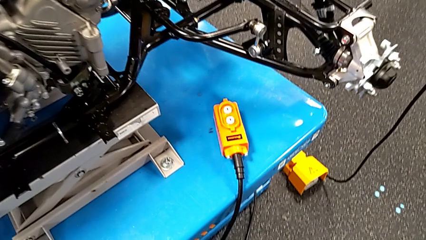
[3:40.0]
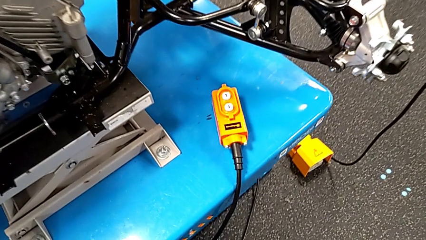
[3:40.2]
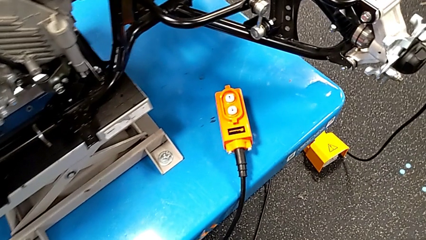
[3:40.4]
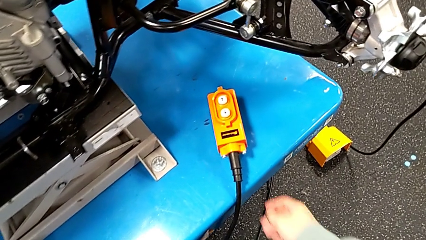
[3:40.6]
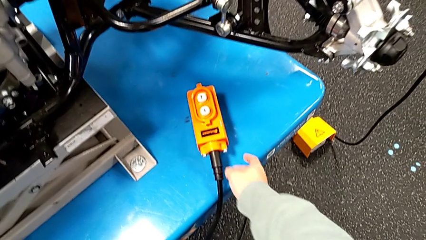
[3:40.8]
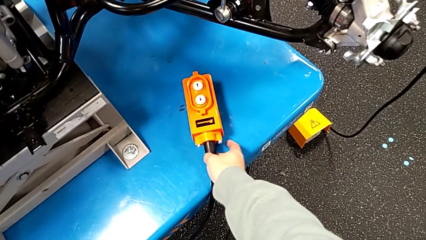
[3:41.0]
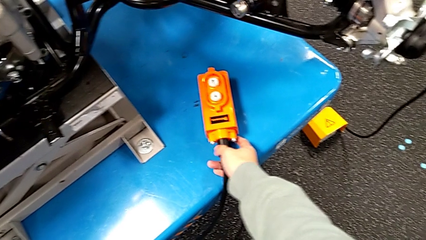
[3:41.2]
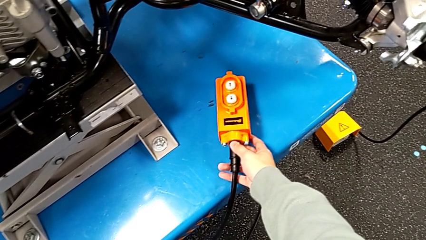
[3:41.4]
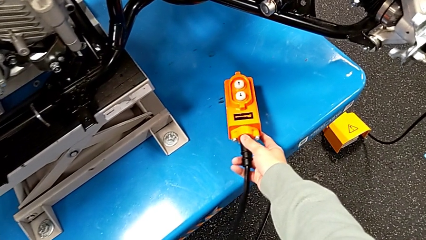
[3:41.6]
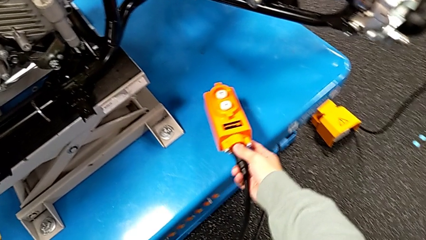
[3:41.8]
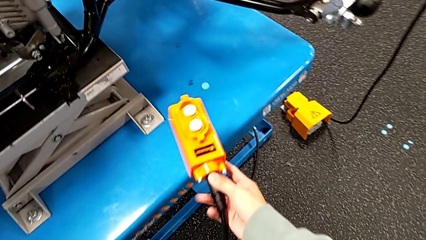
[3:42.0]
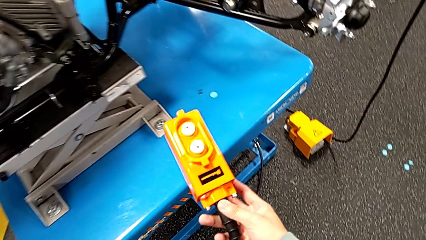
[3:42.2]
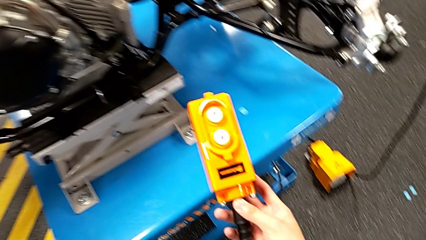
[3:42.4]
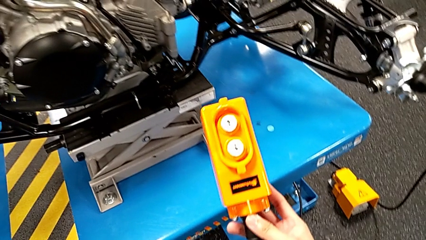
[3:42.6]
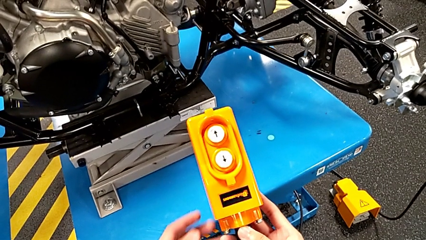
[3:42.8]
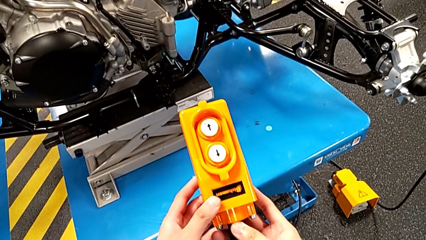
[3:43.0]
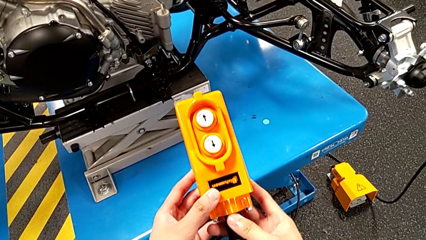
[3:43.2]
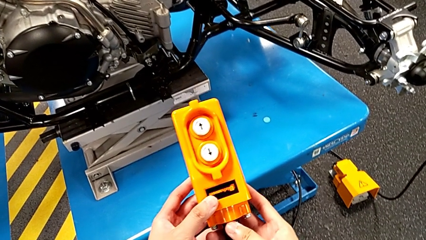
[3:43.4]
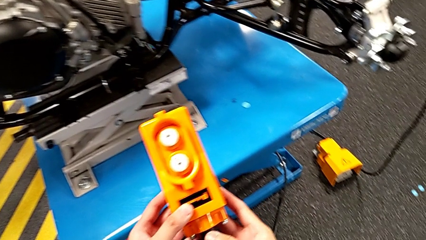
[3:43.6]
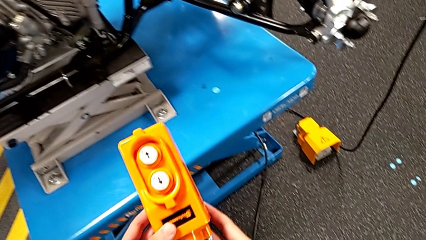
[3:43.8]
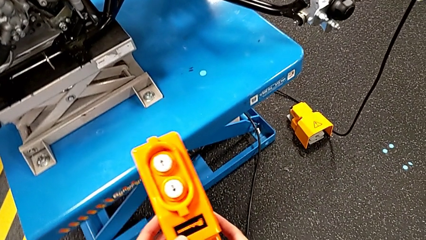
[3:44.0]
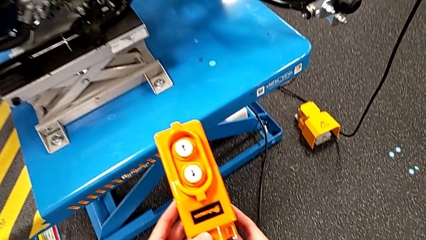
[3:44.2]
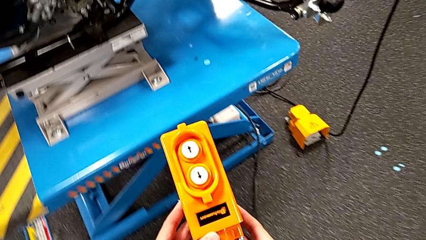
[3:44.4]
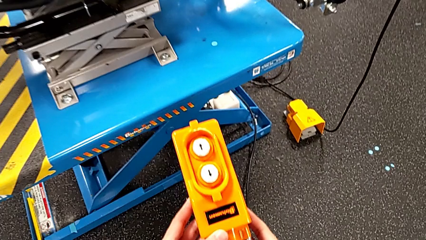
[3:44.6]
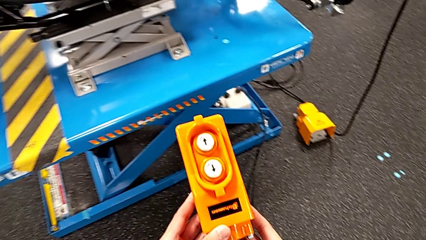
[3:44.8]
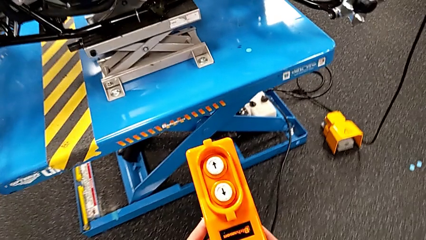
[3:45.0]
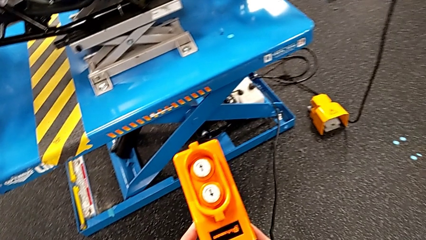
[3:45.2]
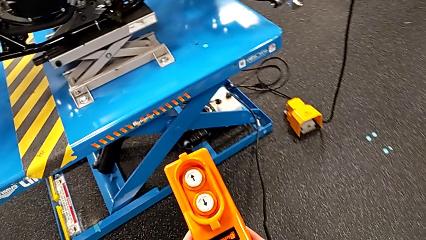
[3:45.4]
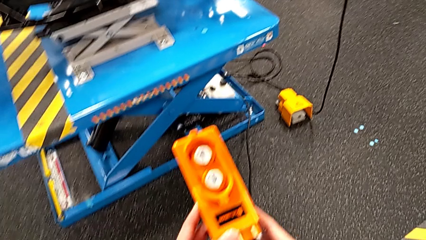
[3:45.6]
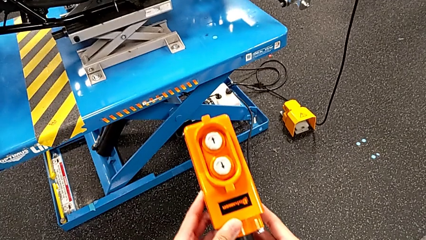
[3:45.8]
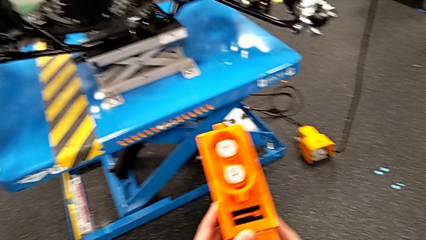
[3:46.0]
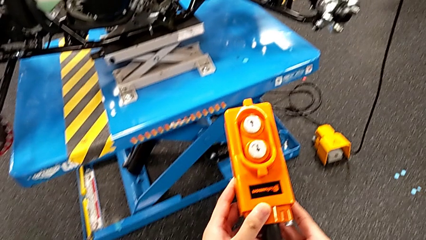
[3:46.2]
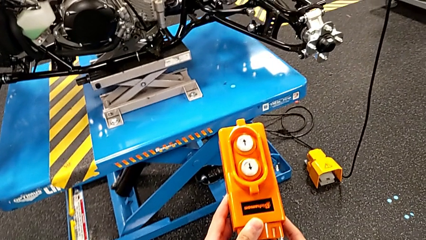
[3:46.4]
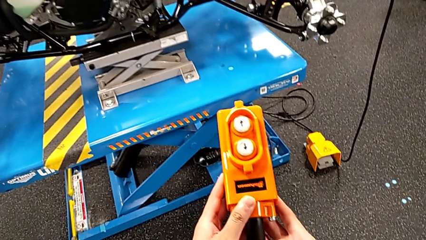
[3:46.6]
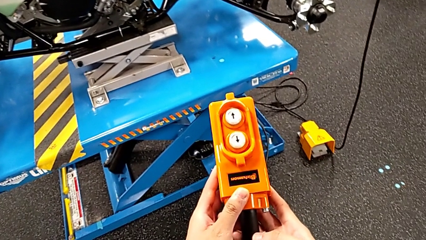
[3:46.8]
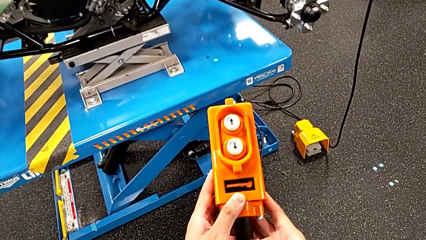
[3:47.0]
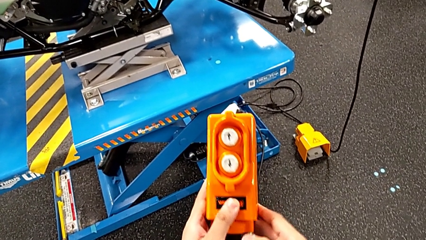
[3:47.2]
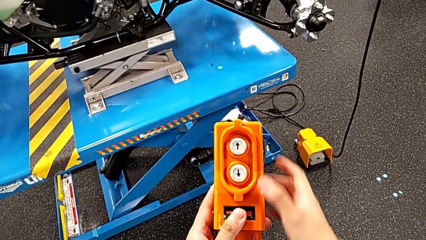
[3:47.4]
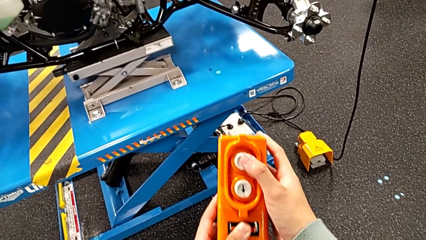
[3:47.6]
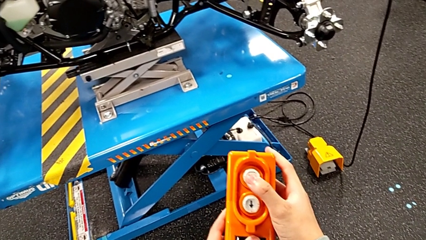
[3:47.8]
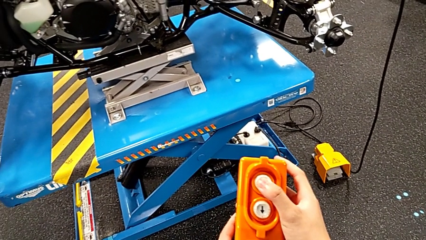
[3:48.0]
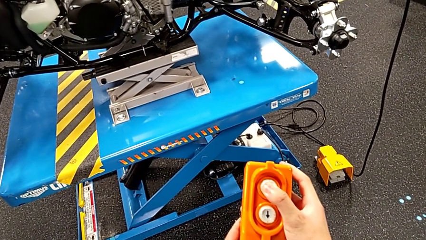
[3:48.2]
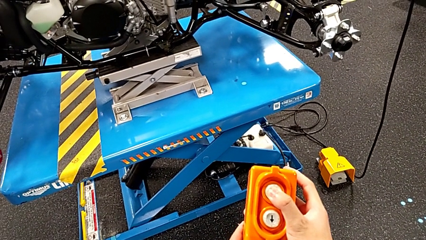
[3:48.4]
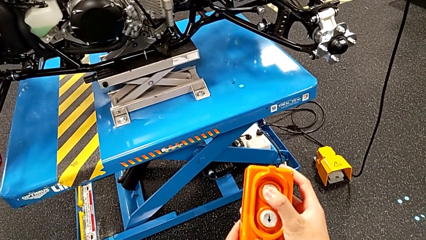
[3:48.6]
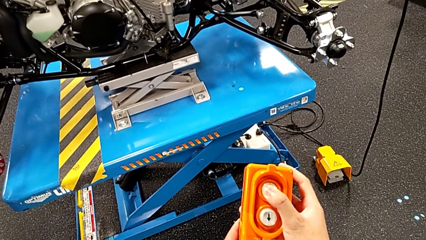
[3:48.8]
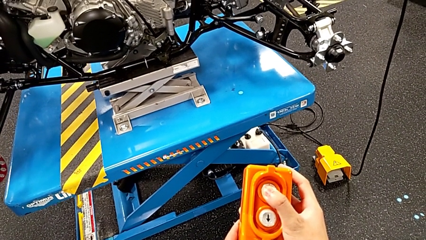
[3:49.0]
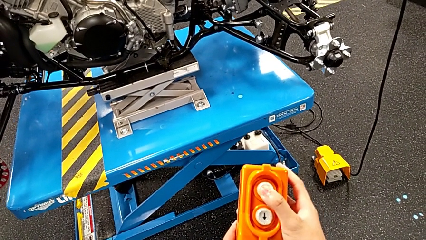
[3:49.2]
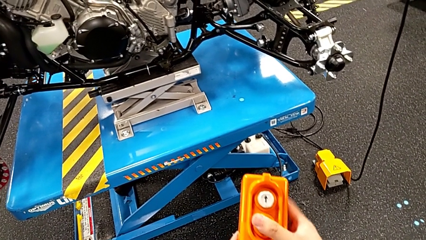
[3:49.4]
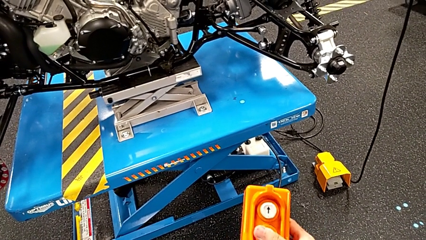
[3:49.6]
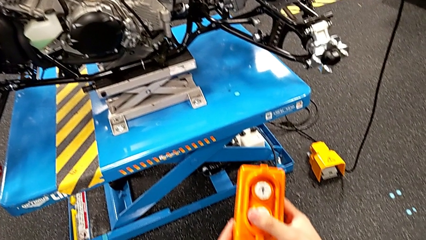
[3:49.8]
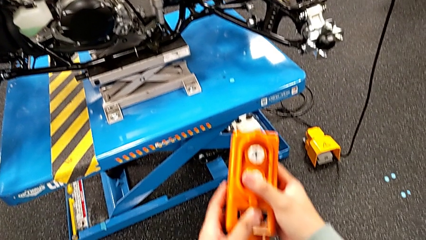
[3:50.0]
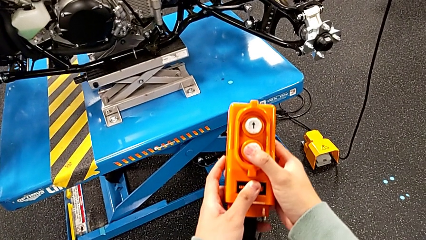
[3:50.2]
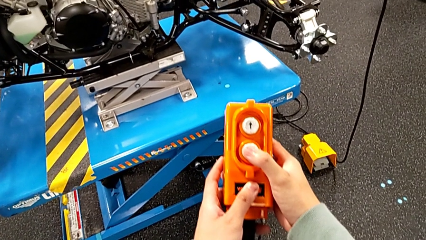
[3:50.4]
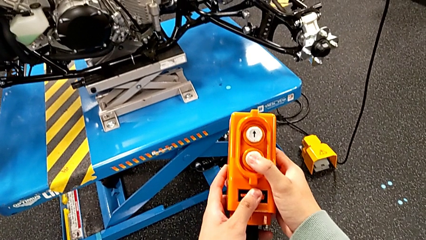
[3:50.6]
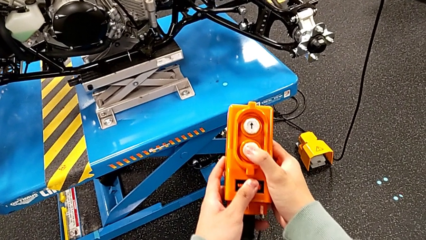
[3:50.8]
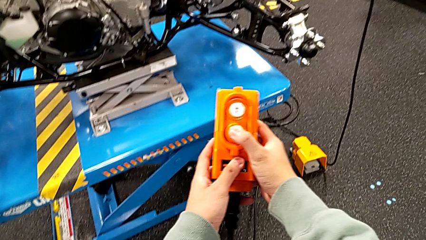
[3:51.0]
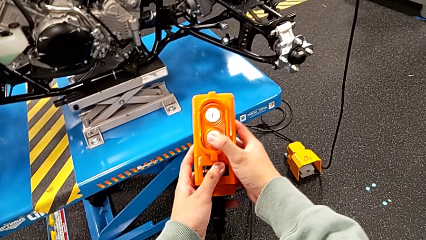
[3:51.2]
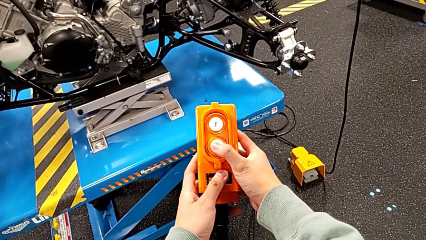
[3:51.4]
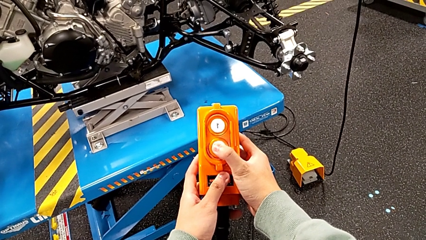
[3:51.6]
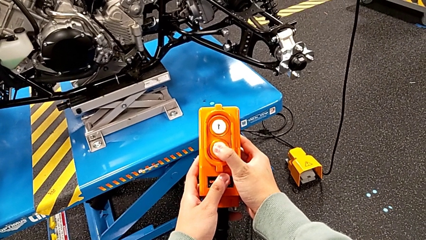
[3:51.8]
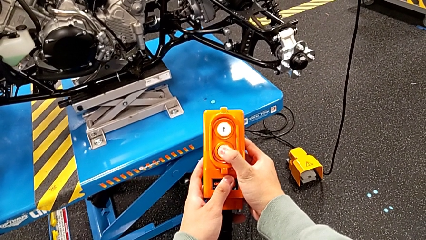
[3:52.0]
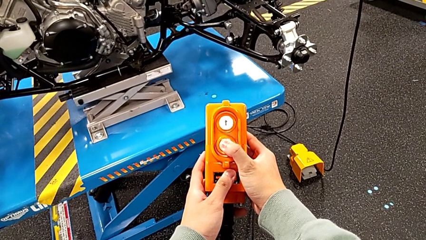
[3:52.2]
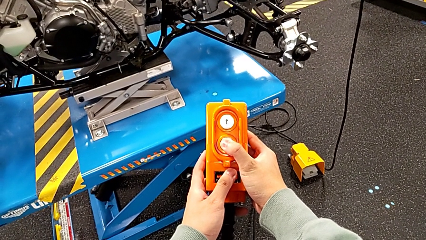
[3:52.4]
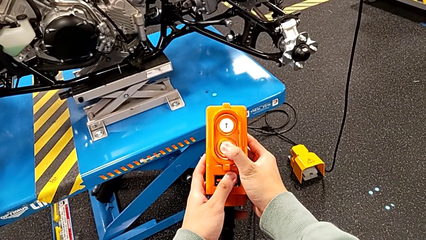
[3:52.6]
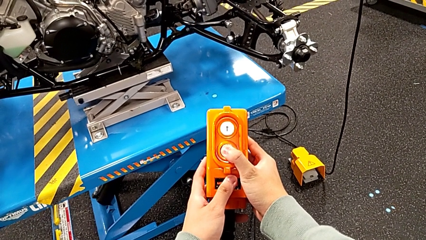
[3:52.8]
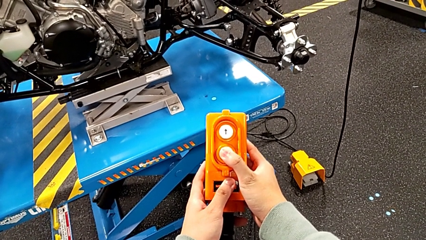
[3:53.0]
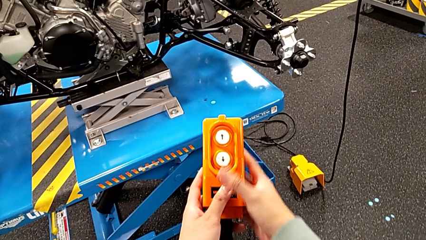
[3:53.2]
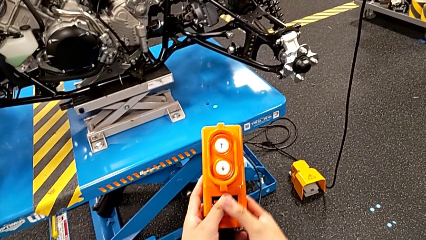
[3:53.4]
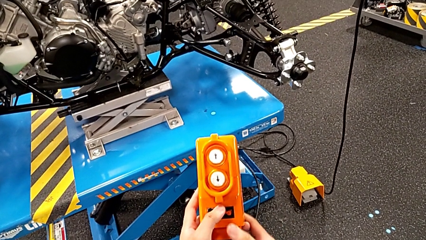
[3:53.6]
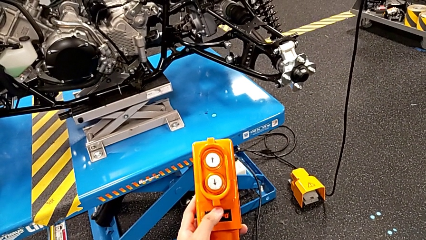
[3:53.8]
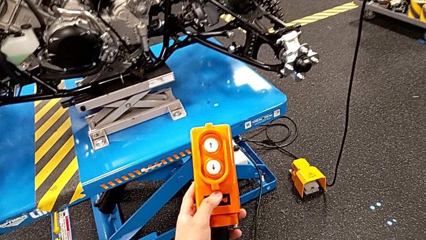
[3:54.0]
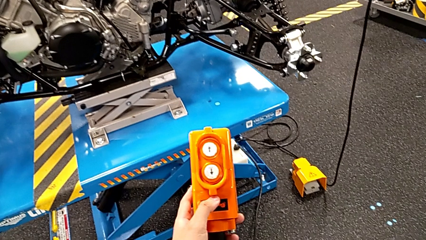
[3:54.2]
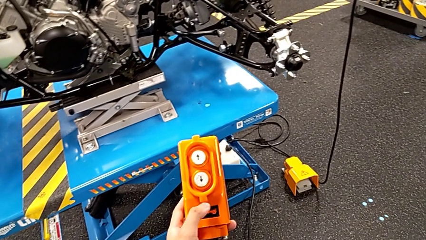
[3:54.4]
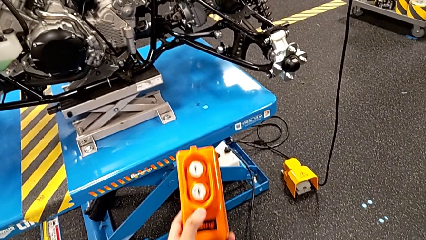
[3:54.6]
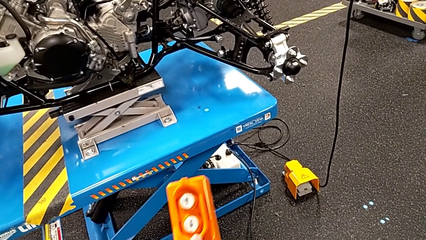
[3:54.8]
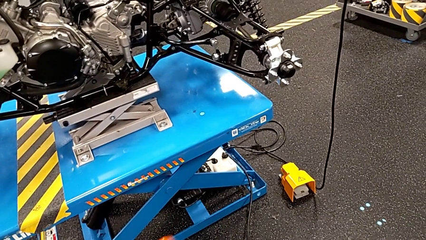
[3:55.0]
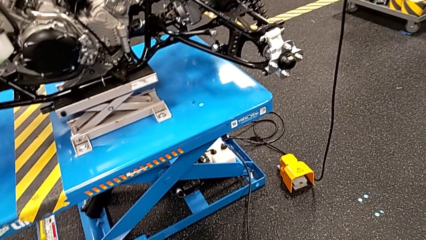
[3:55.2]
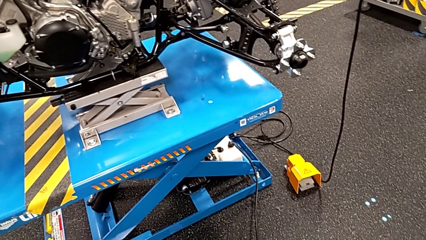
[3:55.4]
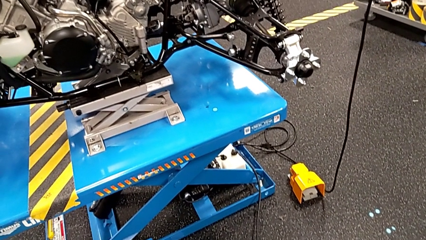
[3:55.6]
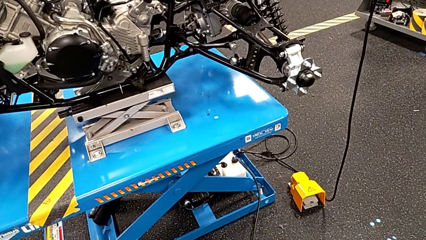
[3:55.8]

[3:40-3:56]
The camera wearer is clicking the remote up and down. They grab the remote, hold it, press the button, touch the button down, press the button down and hold the remote.
